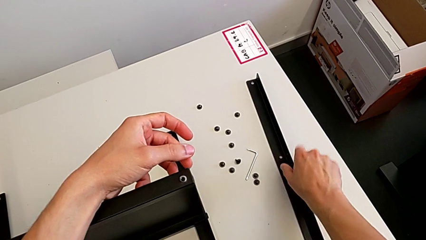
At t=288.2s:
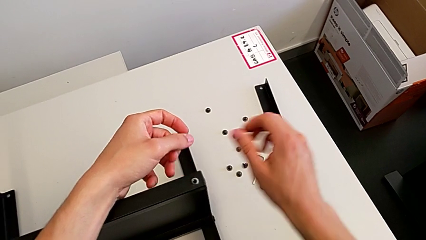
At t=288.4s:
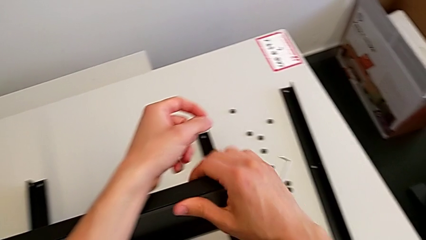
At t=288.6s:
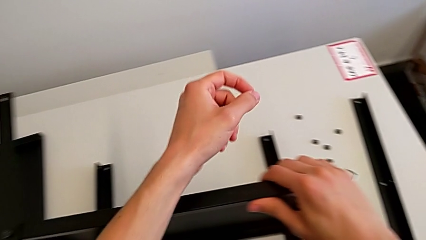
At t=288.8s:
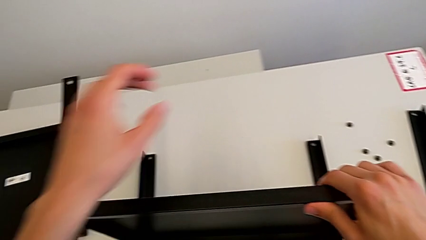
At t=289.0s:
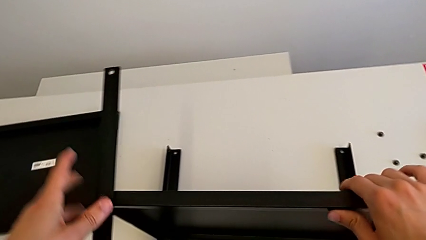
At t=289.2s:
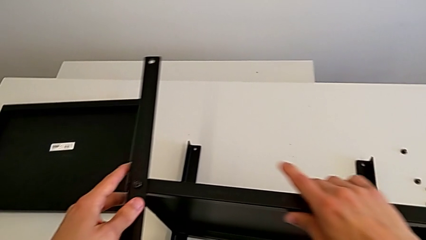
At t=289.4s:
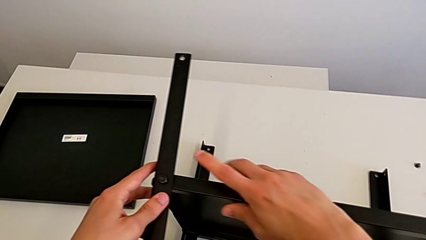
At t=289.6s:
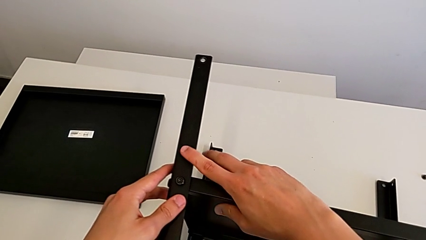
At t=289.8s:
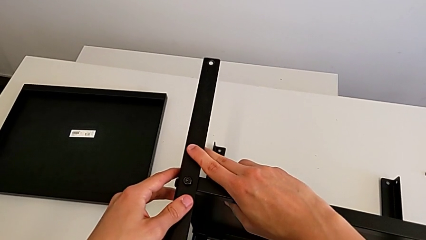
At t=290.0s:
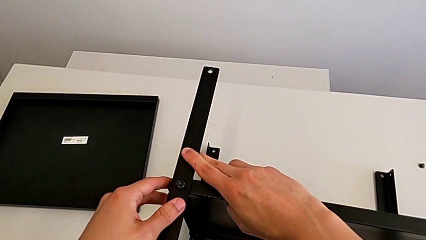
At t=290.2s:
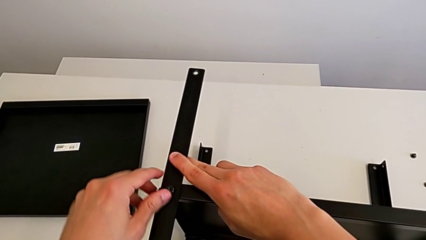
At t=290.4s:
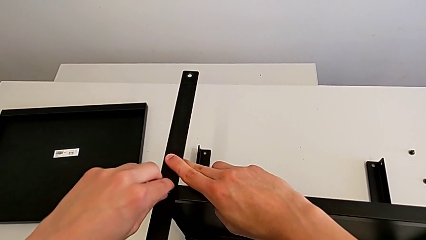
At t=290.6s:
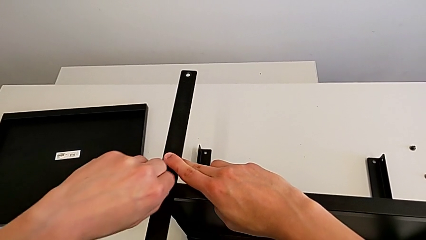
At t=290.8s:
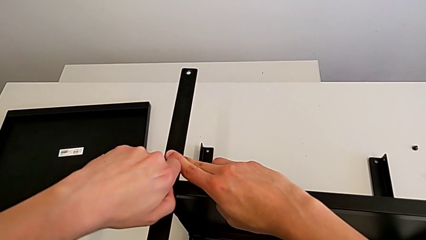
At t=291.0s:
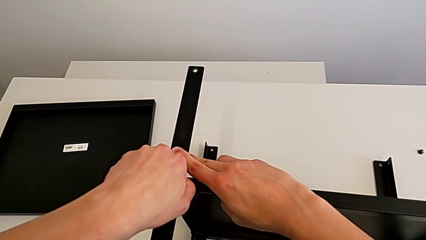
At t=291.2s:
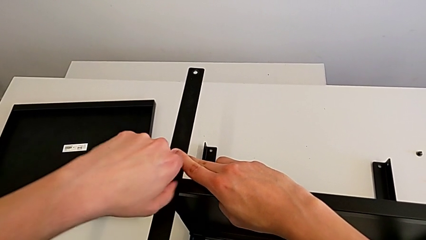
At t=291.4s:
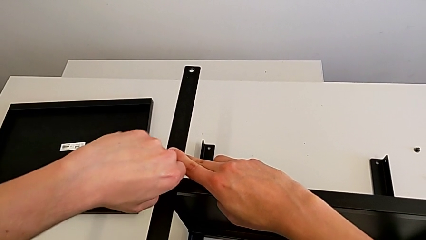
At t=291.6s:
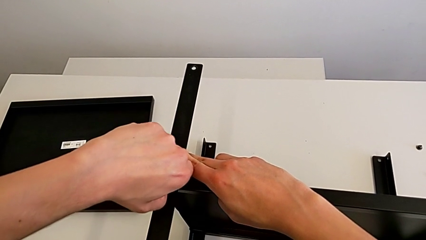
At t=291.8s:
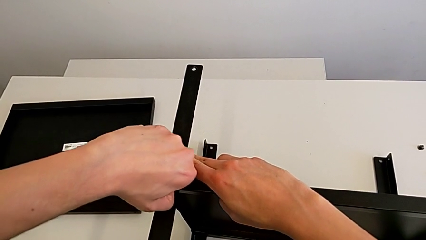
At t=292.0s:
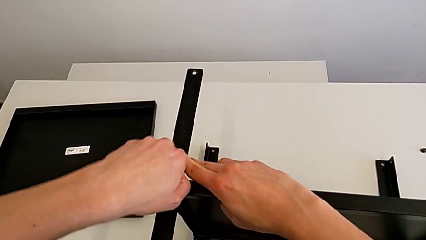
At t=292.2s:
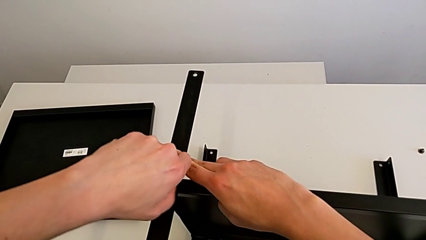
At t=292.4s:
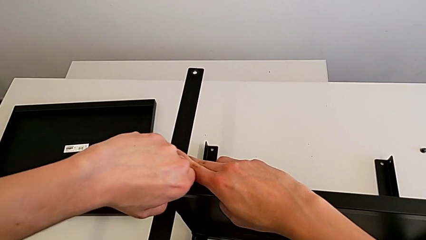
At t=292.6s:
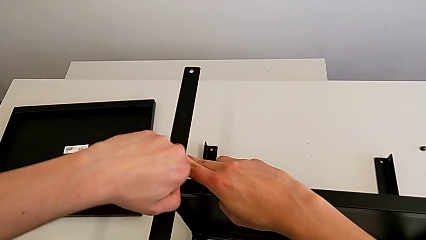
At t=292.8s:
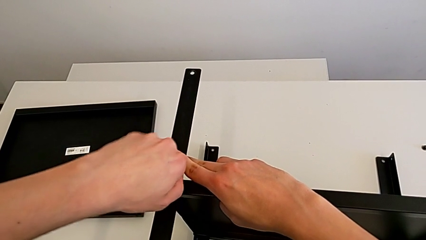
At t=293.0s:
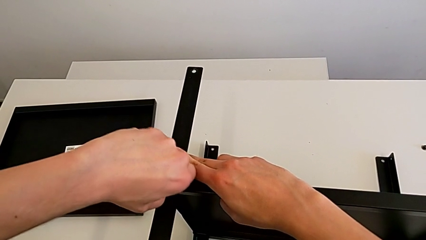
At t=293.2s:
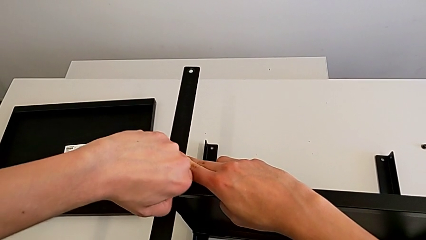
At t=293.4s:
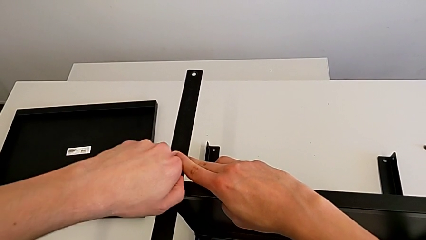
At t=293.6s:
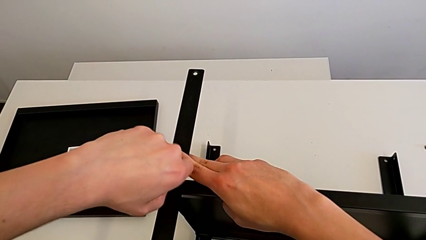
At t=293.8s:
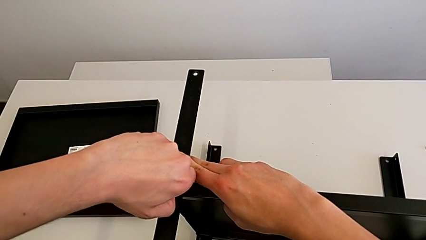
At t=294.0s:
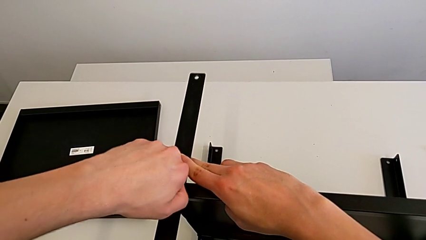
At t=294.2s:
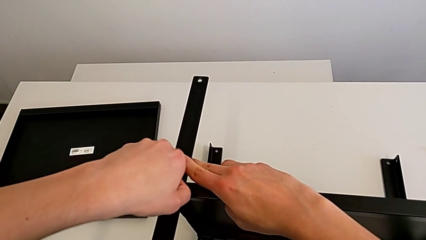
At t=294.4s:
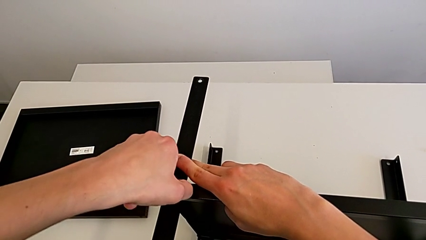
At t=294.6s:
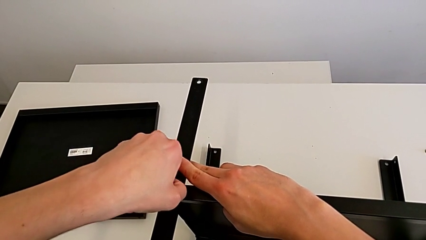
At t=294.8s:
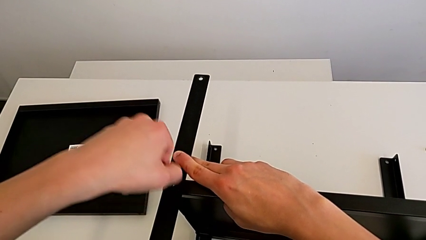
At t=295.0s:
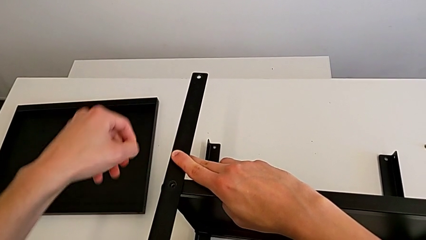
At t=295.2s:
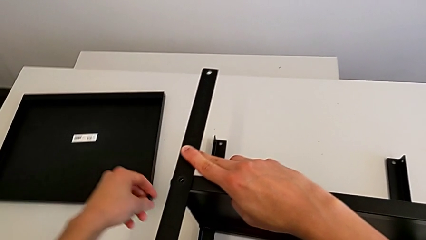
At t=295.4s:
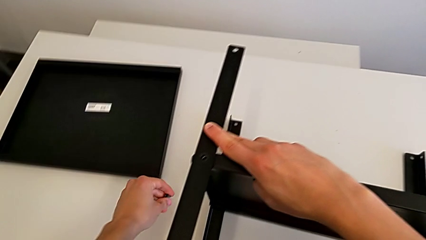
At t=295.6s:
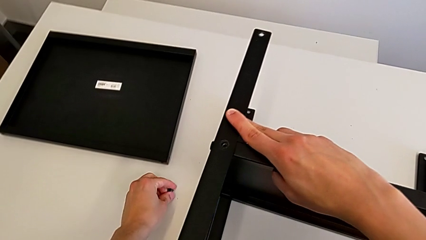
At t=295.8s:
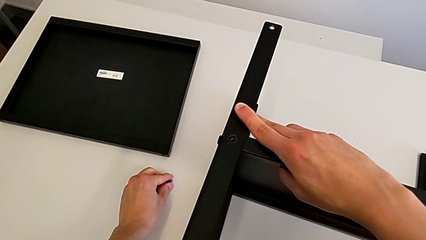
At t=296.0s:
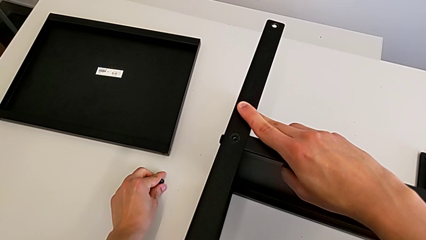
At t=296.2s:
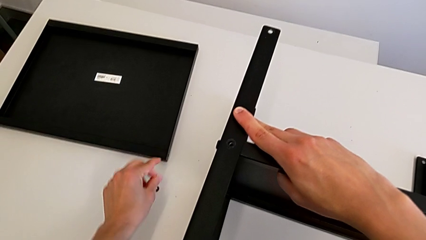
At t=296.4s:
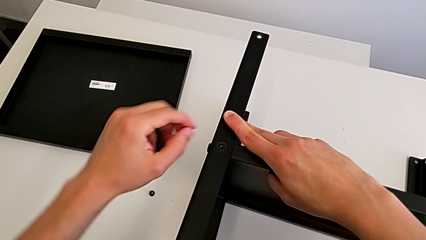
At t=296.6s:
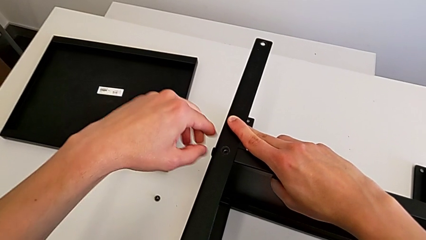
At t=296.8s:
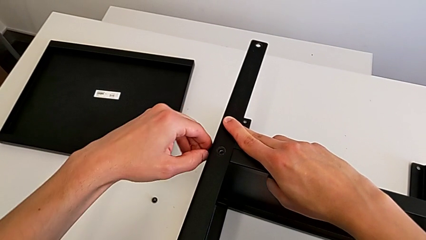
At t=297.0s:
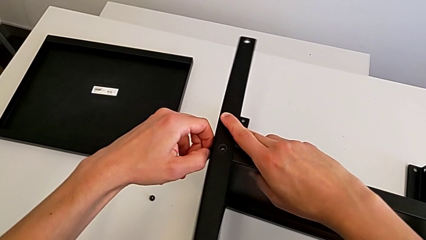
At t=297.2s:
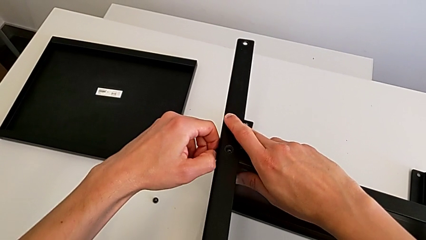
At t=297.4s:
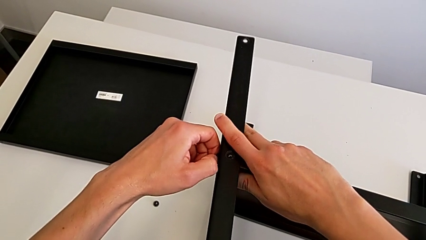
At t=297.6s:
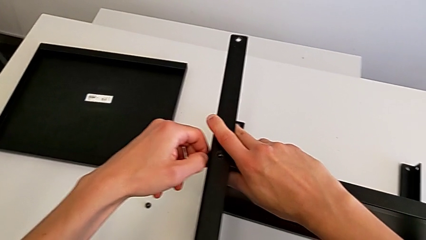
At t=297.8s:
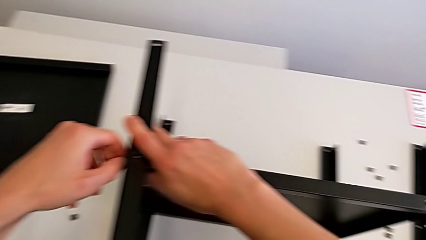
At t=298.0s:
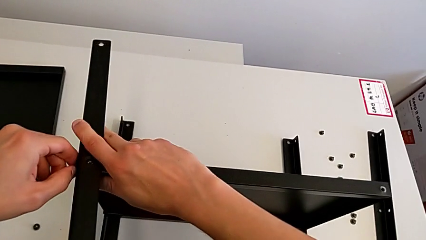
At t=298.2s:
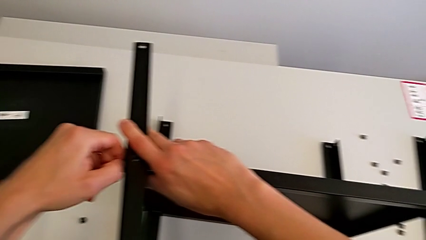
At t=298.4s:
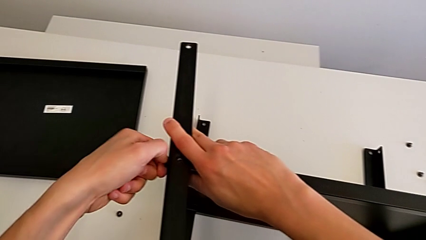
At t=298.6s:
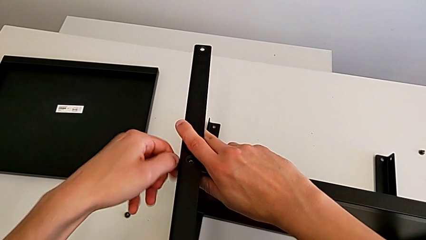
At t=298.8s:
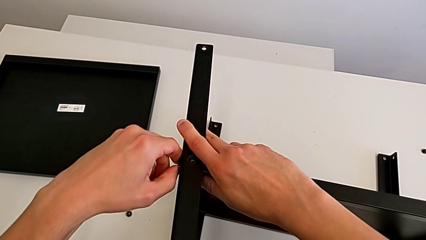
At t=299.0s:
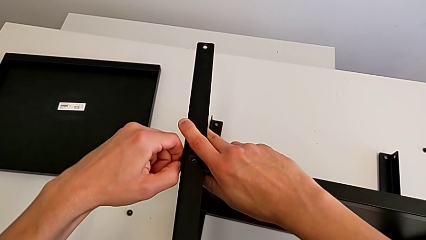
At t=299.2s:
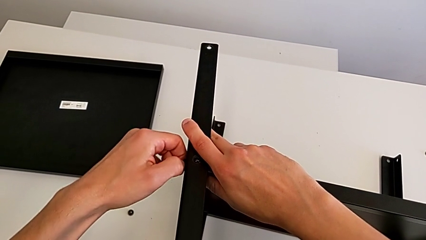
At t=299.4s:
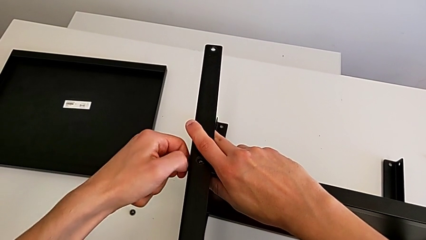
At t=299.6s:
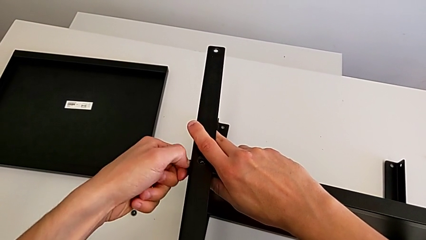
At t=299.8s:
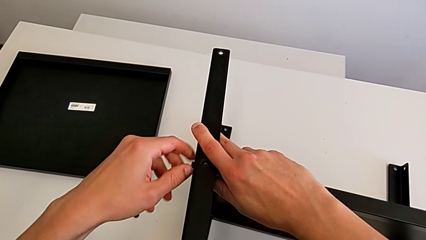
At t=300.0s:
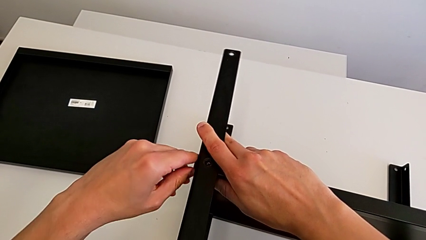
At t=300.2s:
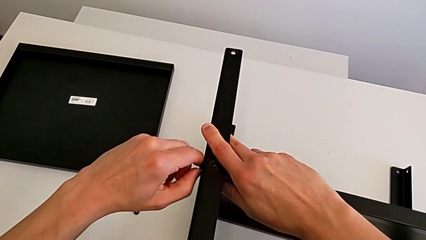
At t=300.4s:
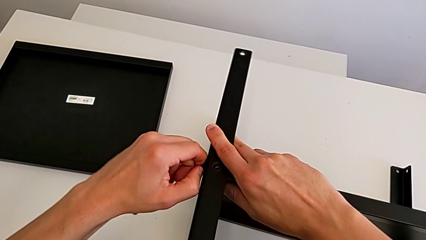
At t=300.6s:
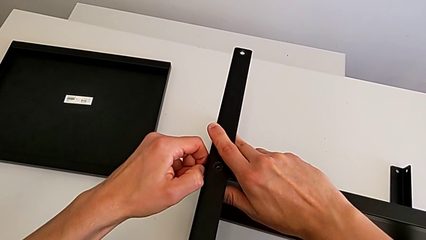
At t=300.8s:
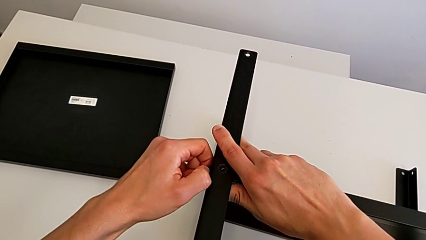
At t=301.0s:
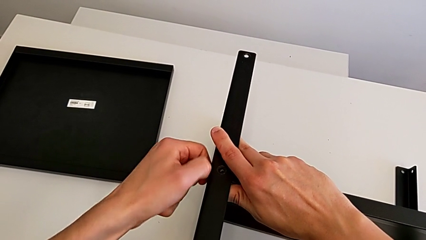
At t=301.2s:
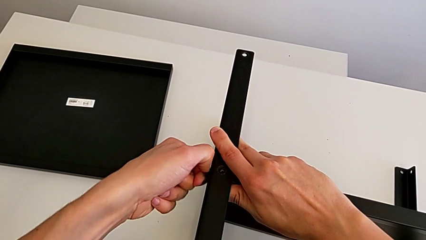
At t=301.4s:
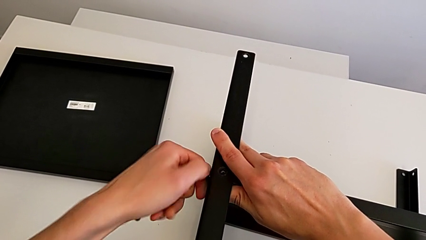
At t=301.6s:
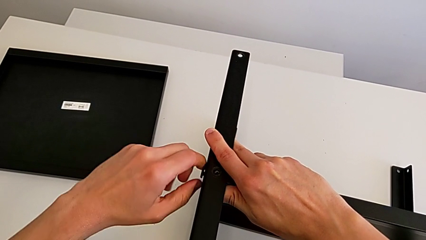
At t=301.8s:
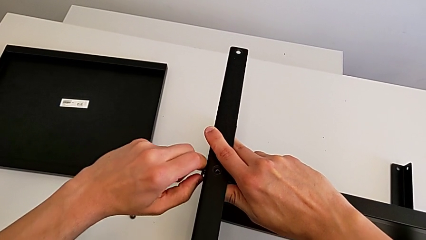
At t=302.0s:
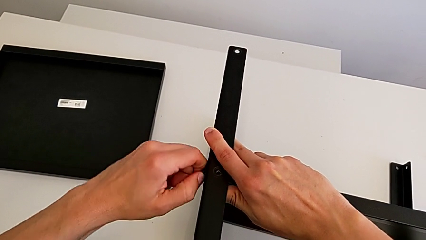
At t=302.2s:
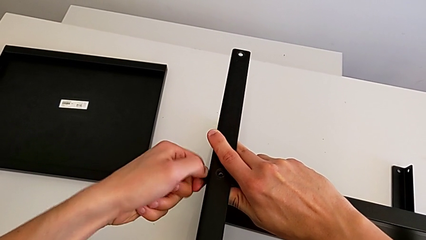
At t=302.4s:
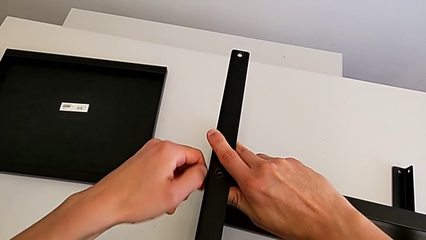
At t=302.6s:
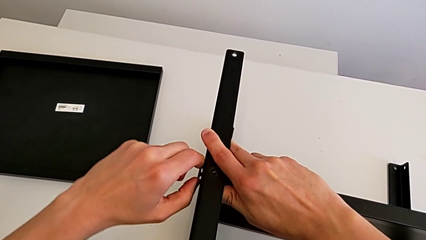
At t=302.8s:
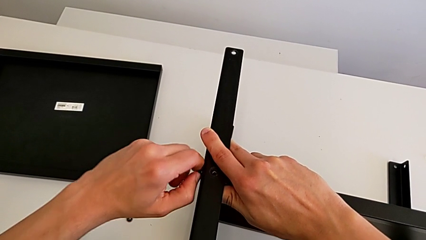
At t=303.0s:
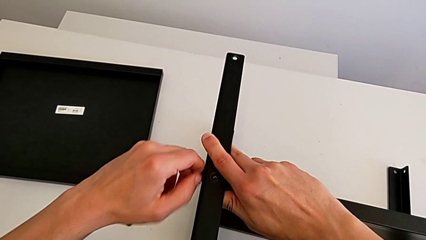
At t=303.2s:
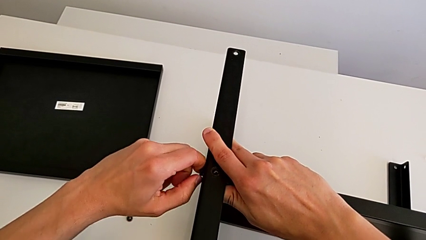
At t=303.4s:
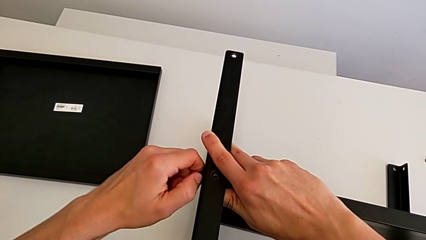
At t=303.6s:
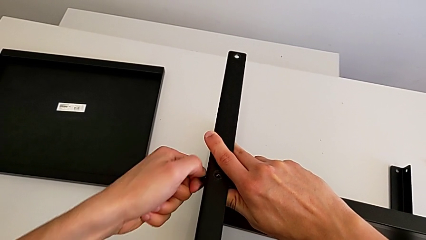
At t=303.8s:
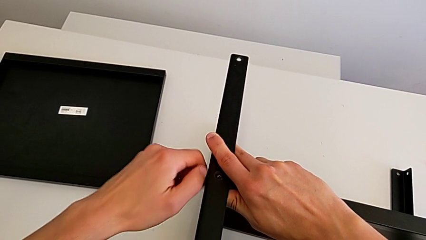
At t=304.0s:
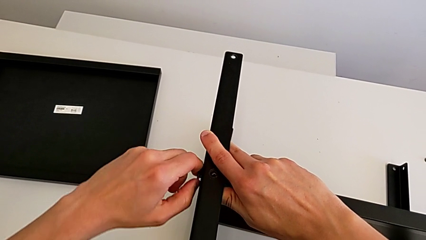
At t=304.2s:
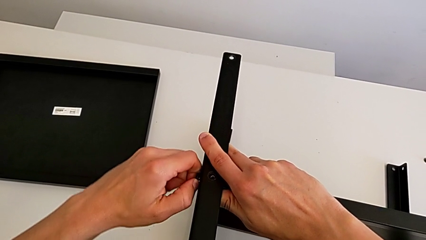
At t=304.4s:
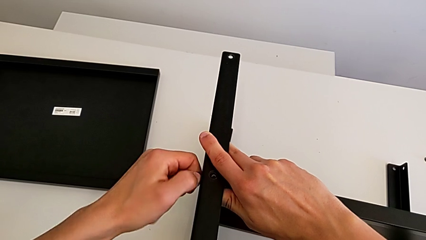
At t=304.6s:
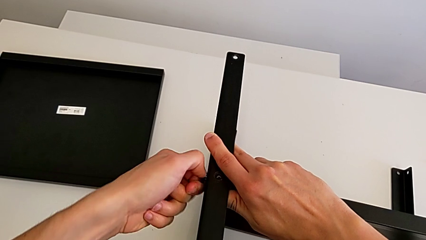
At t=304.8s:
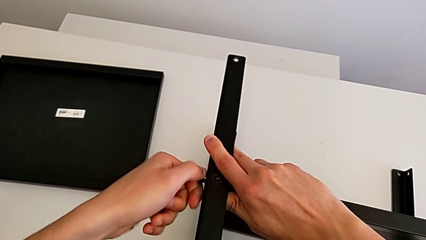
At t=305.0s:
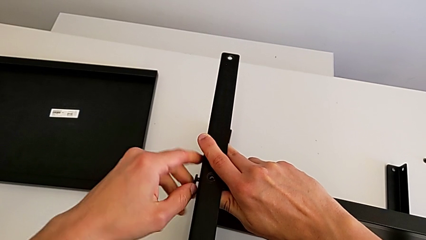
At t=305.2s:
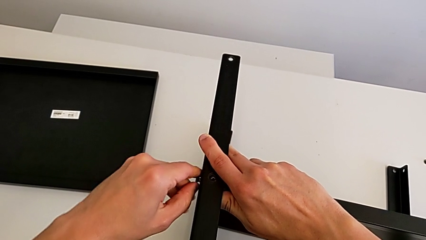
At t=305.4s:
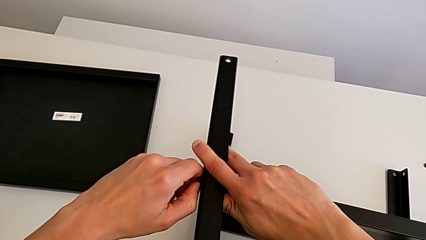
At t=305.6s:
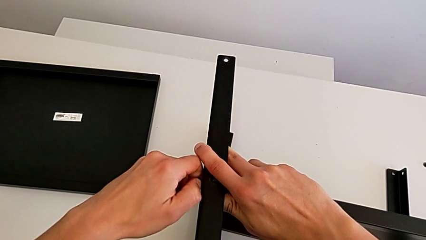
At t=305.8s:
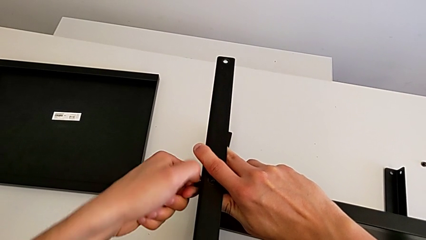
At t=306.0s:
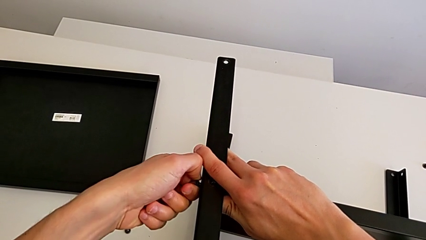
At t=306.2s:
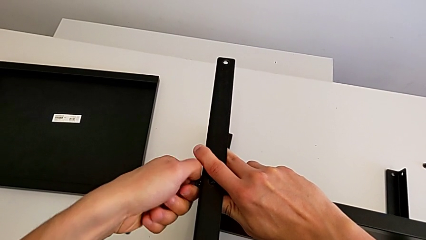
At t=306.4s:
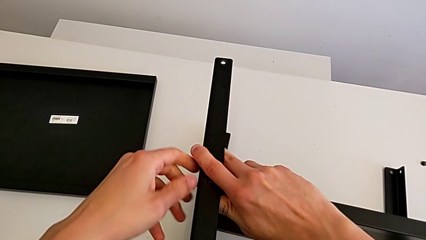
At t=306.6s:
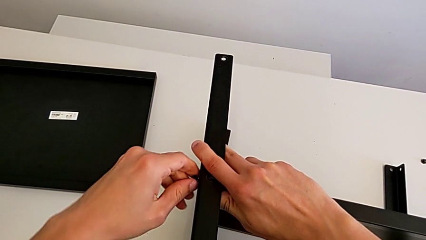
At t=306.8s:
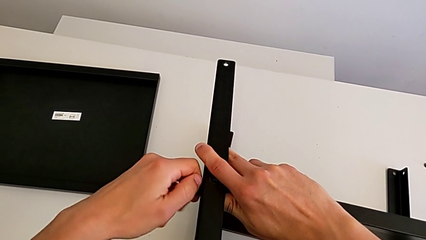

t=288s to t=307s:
The camera wearer is unscrewing the third screw on the shelf. They approach the hex socket head, unscrew it, disassemble it and place it. They unscrew the hex socket head and disassemble it.
